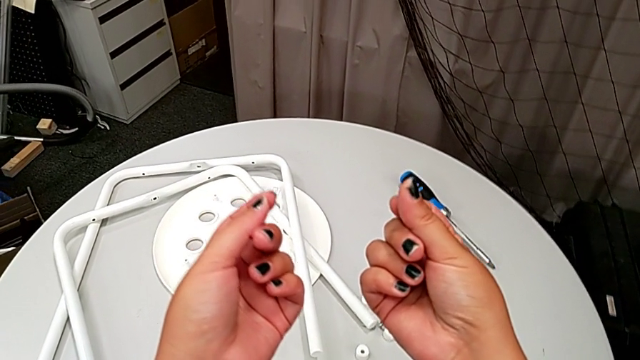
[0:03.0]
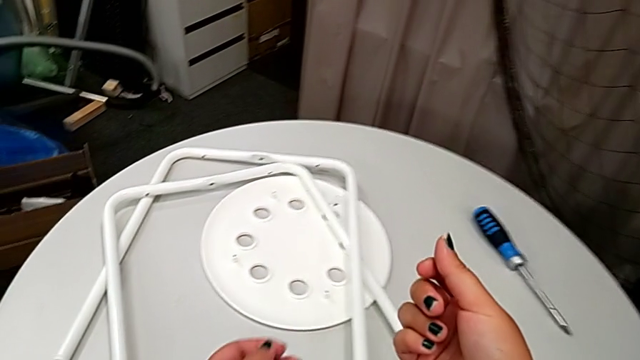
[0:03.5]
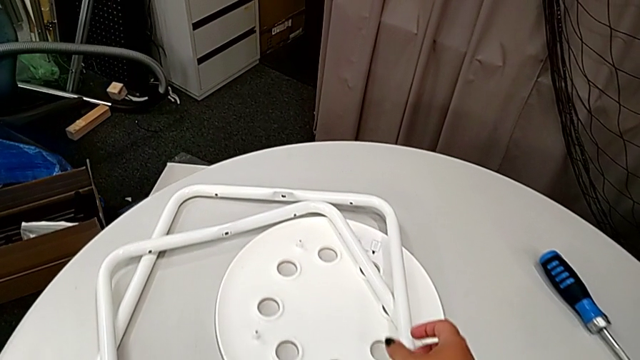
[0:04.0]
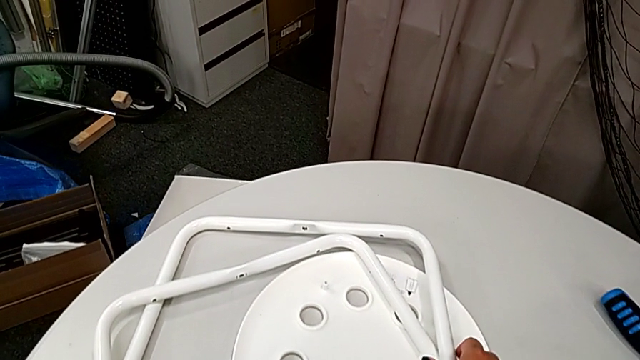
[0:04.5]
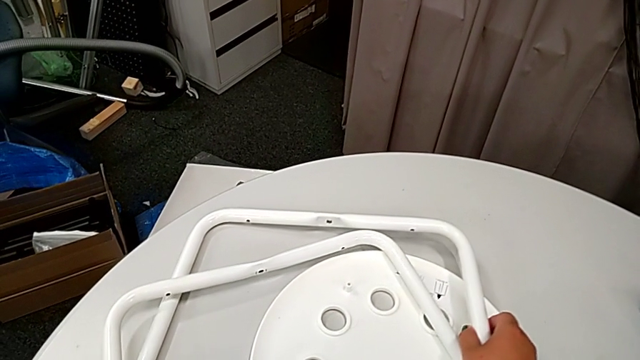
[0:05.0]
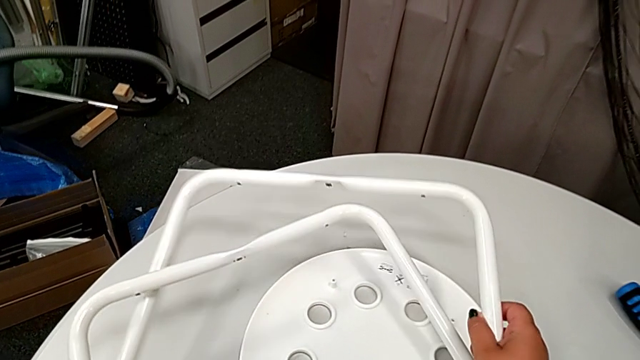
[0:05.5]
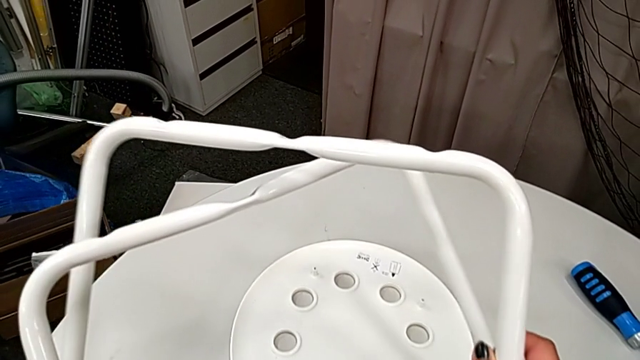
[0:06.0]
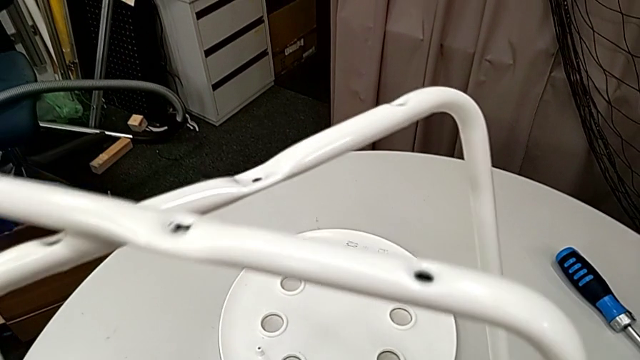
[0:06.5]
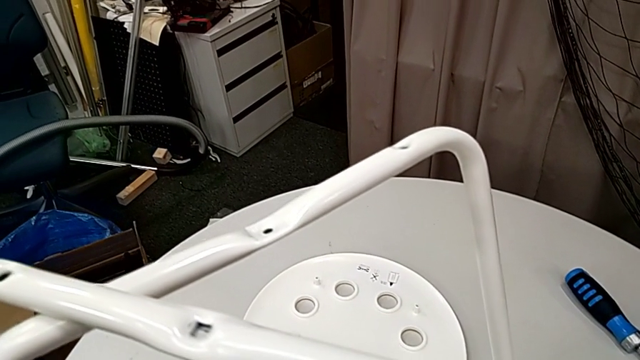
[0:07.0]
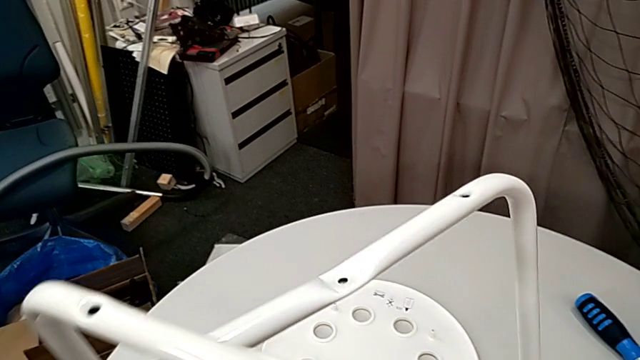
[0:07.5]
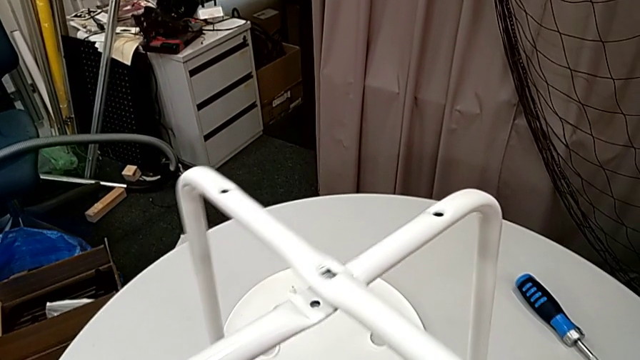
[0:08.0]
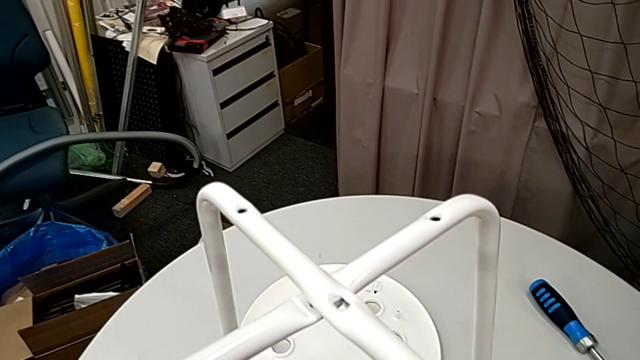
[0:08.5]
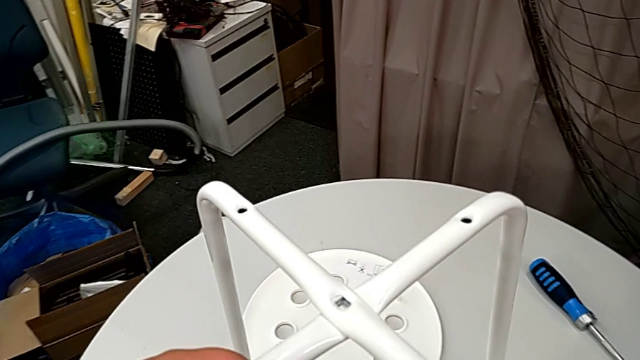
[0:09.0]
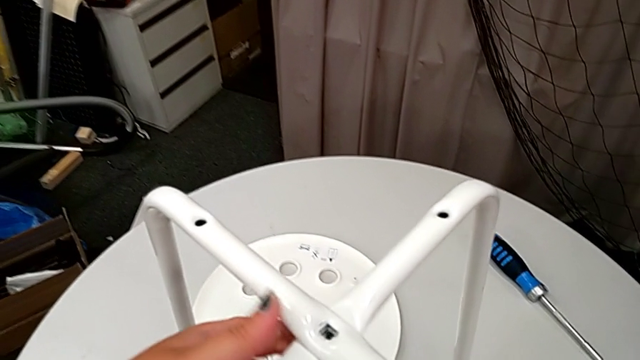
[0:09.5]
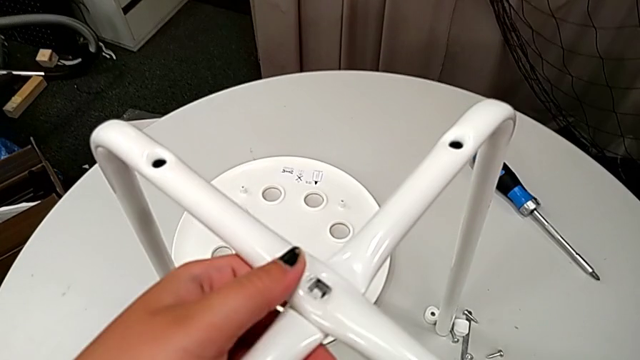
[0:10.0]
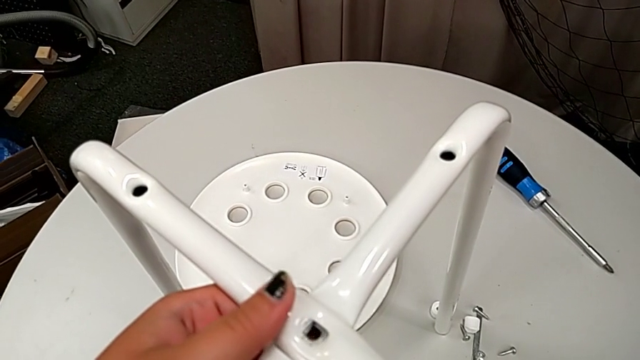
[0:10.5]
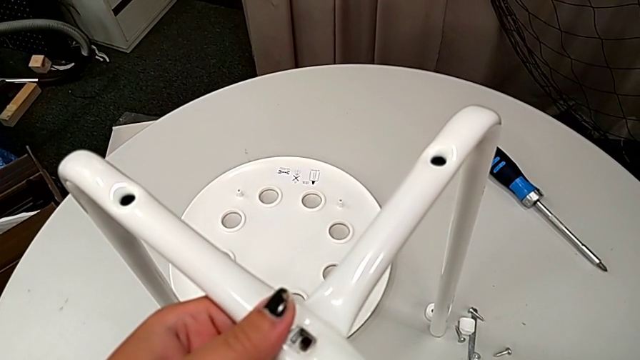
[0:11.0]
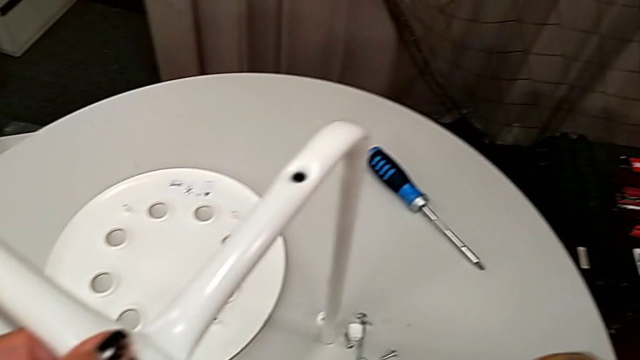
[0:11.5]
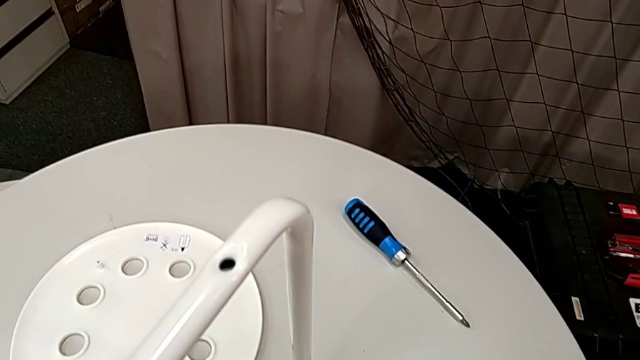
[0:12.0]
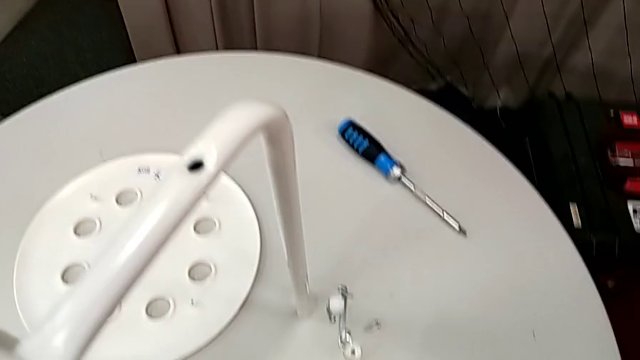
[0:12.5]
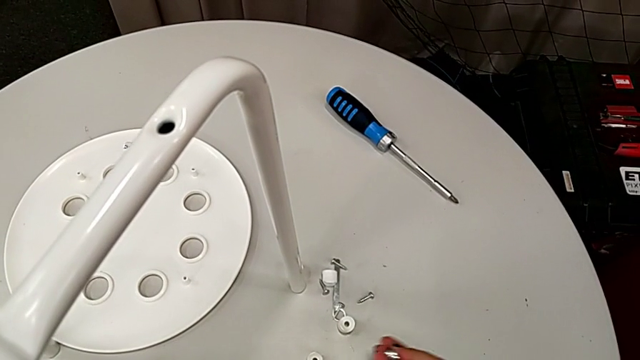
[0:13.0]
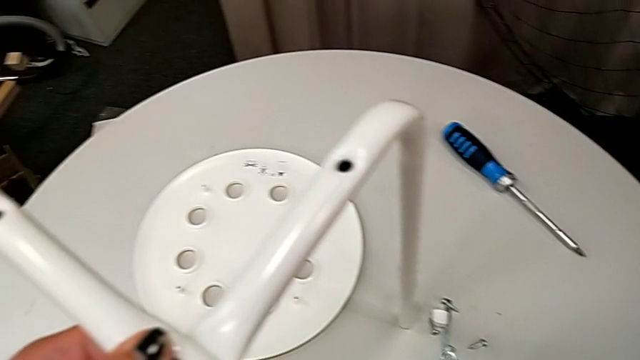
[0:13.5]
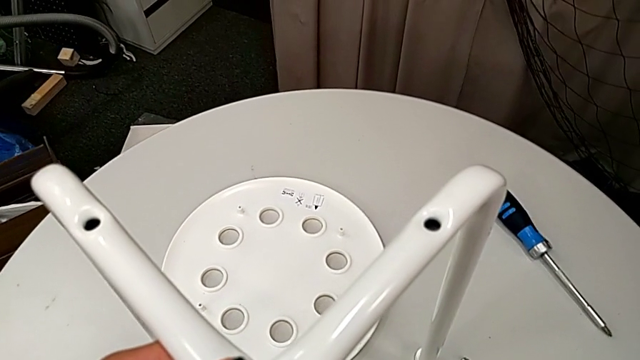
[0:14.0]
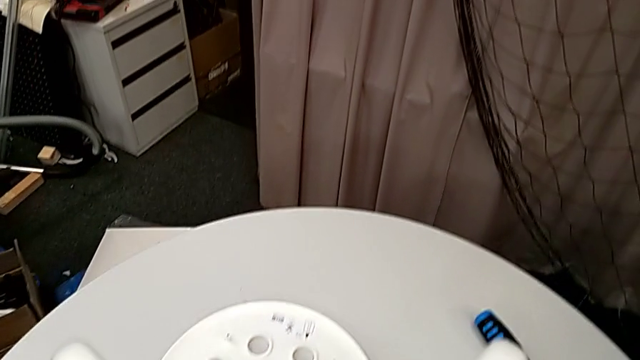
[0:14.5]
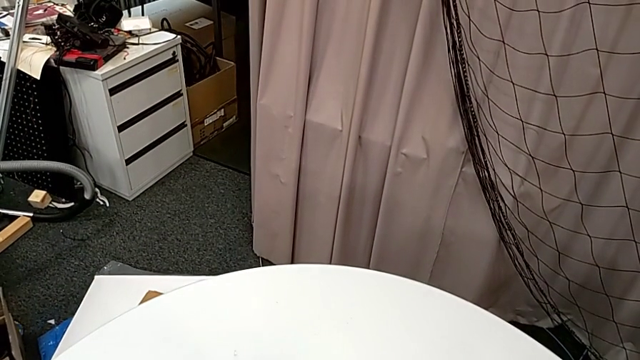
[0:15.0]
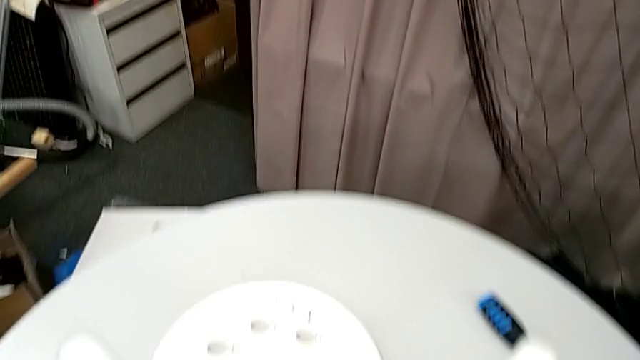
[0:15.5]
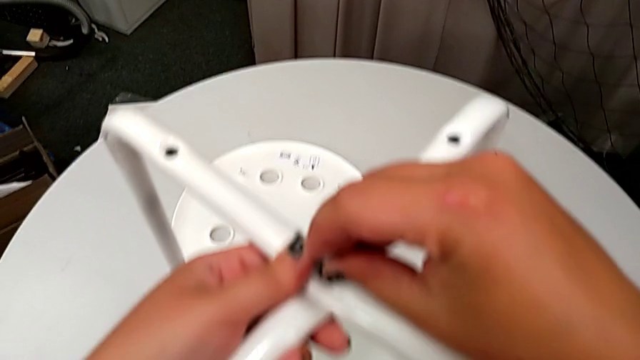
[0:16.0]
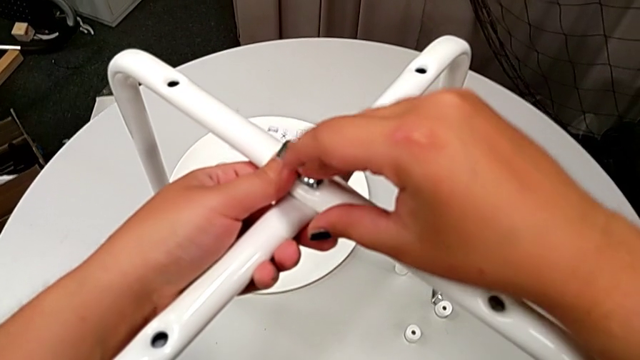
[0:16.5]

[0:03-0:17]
The camera wearer is assembling the table legs. They grab the leg, lift it, align it, grab the bolt, lift it and insert it.

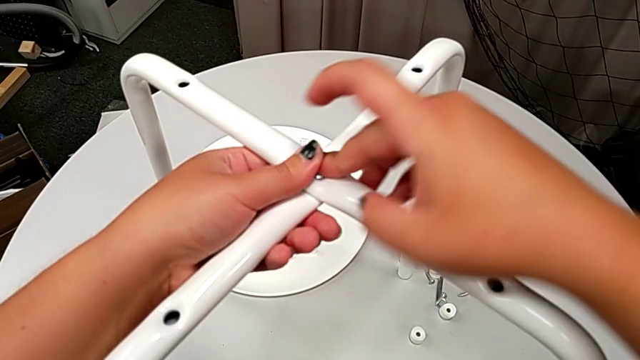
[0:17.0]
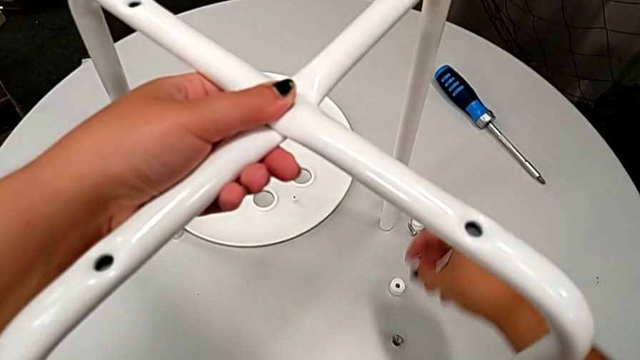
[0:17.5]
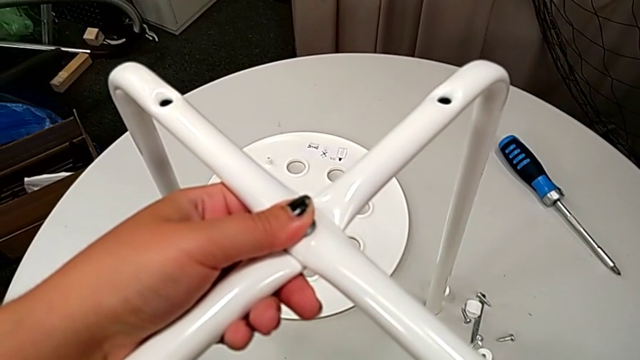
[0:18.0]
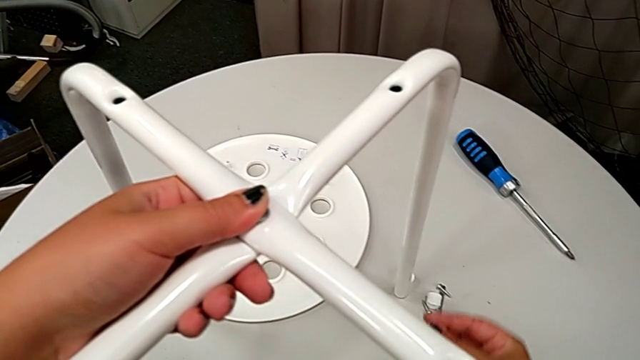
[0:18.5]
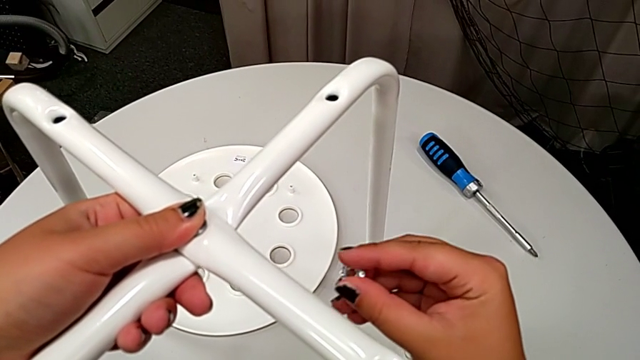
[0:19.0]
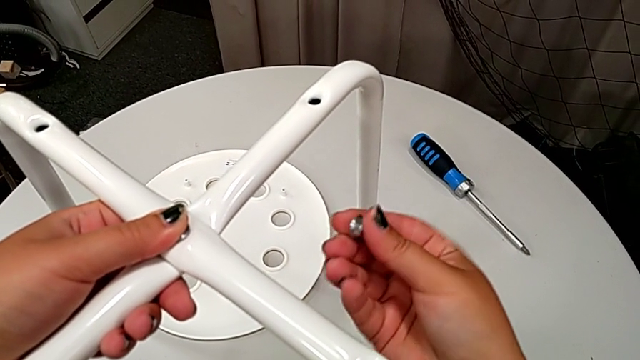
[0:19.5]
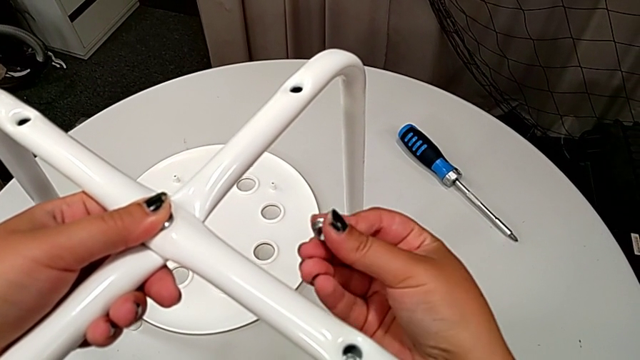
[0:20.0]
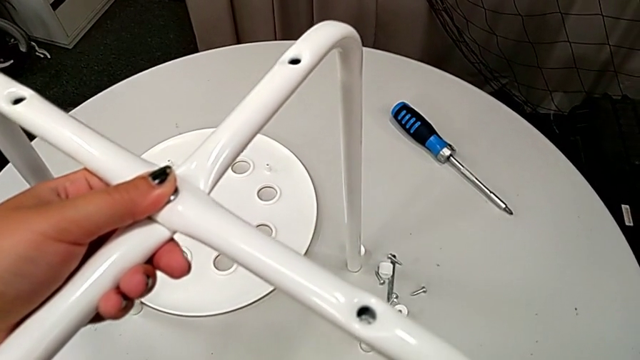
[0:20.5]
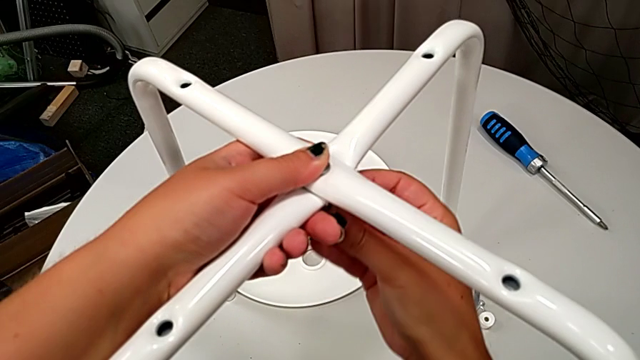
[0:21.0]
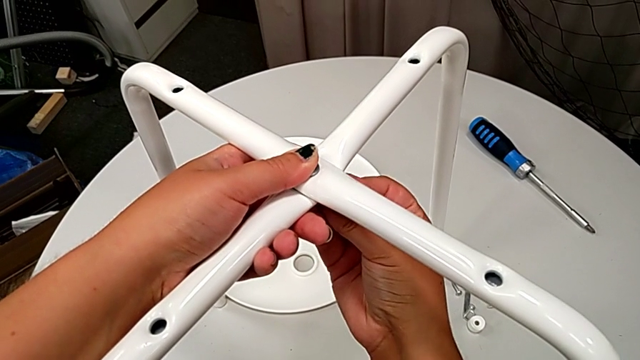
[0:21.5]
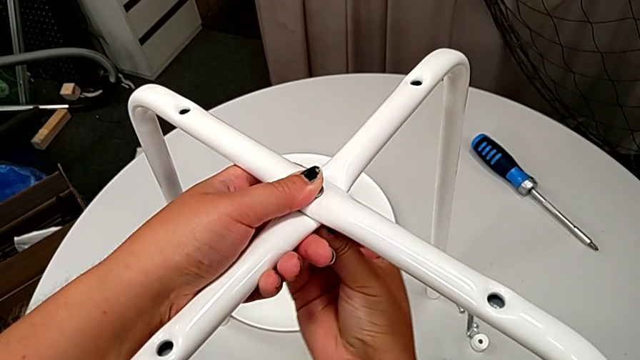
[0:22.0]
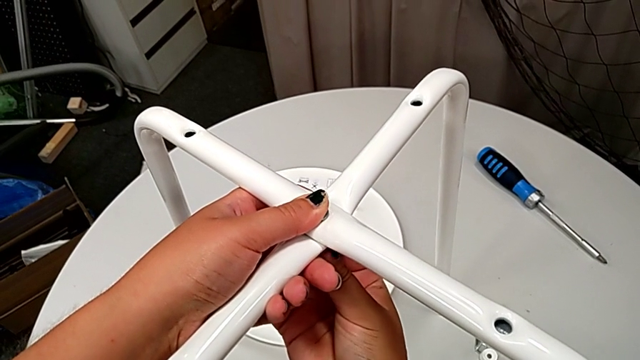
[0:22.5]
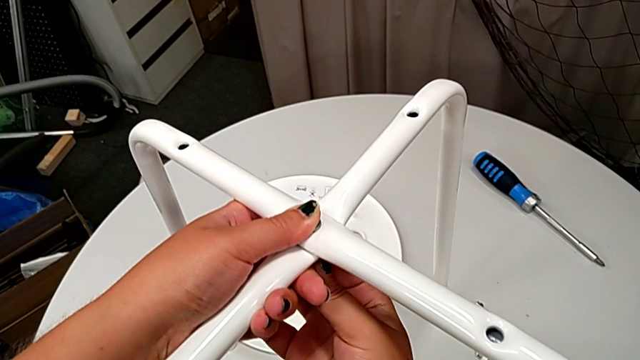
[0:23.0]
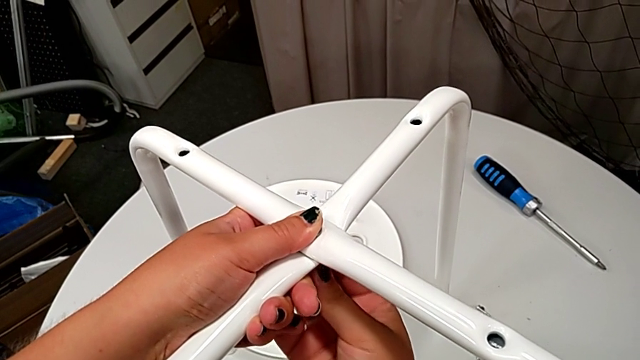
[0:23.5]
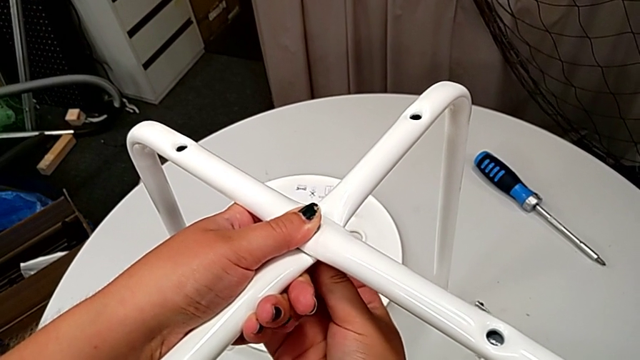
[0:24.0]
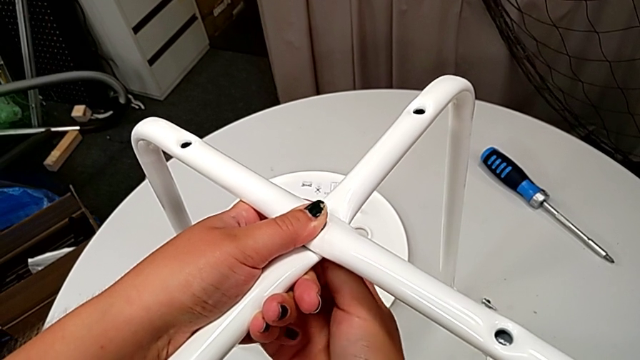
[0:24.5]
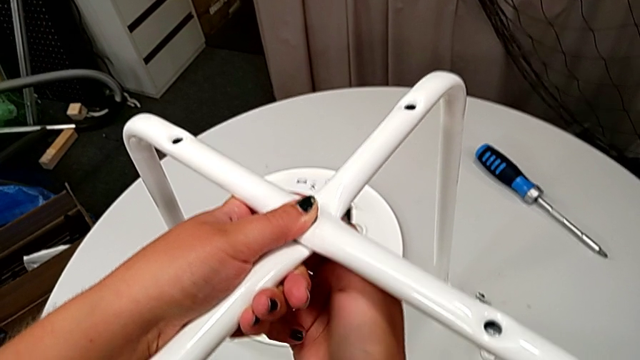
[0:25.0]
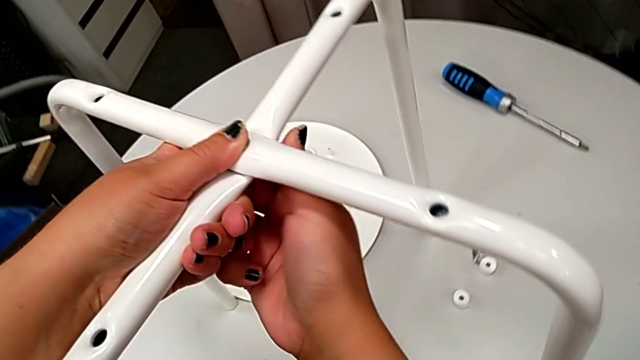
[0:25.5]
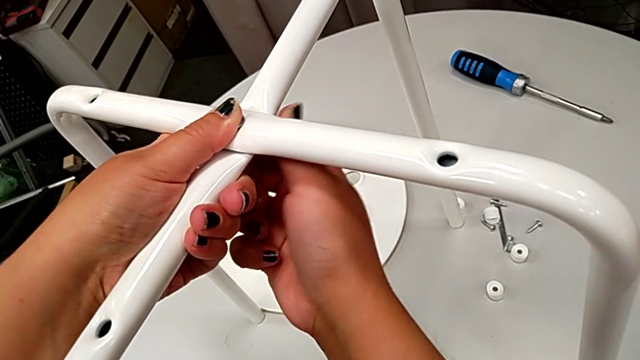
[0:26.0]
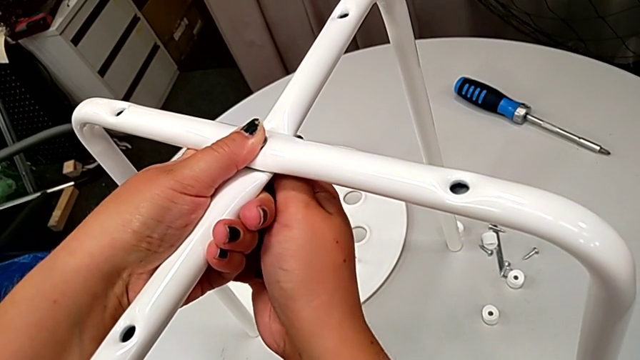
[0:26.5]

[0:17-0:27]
The camera wearer is assembling the table legs. They grab the hex nut, rotate it, align it and begin to screw it.
